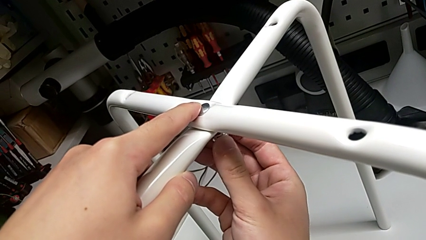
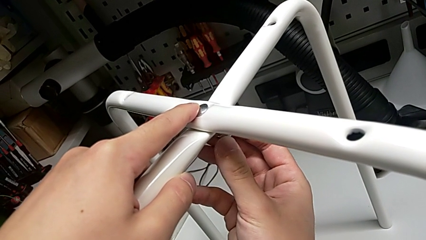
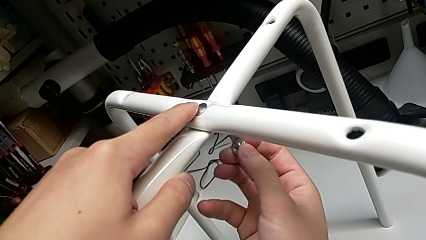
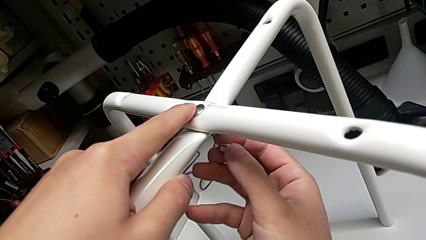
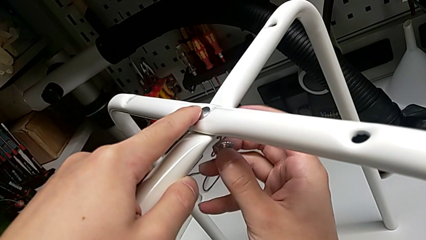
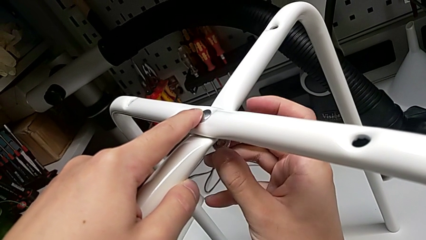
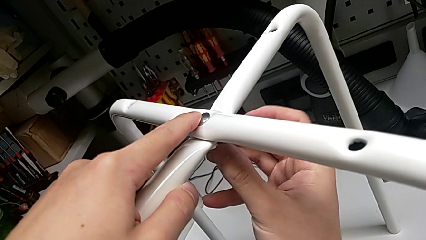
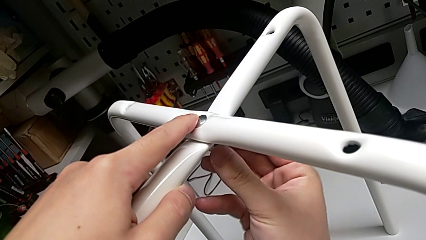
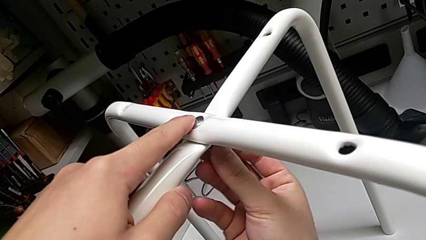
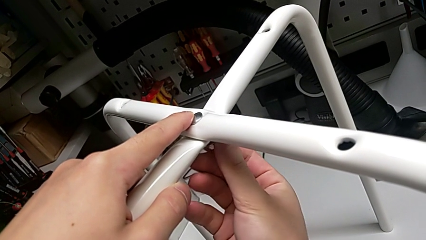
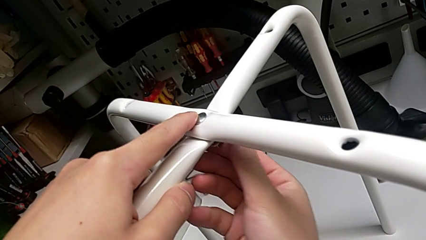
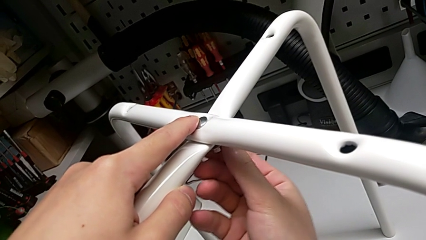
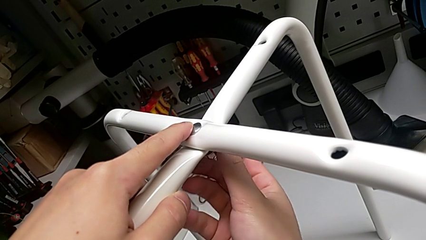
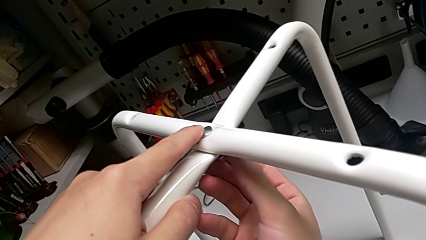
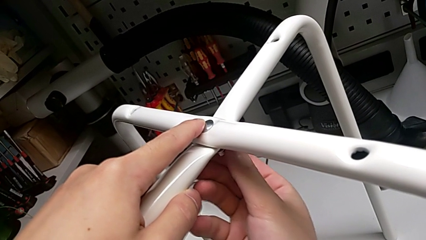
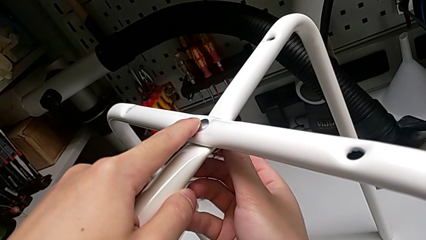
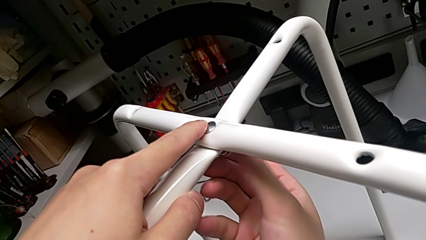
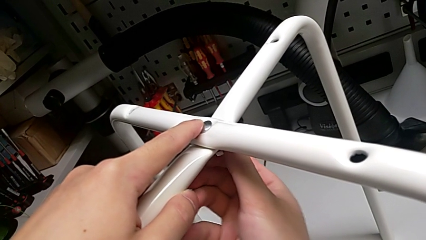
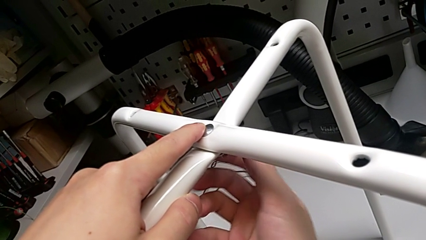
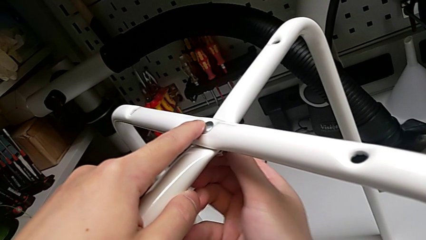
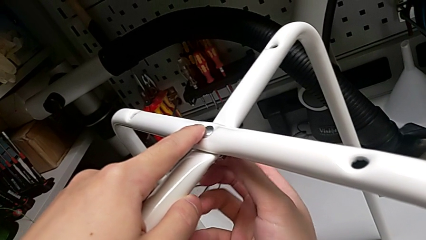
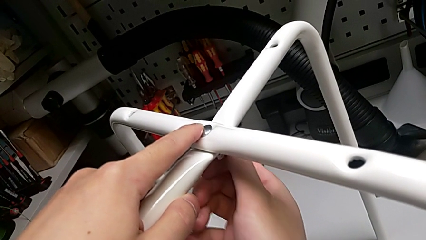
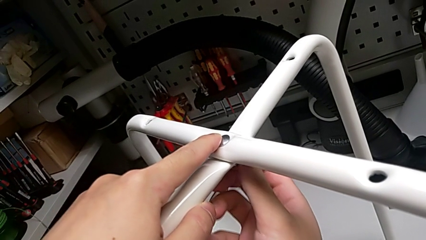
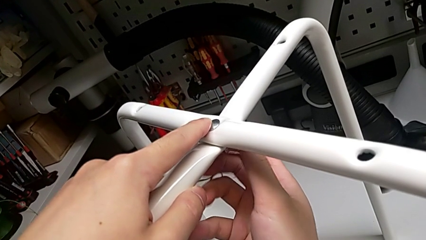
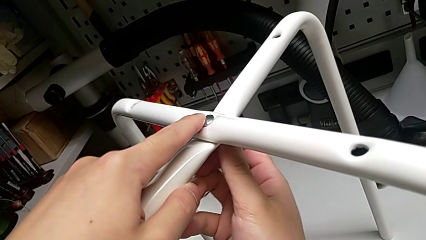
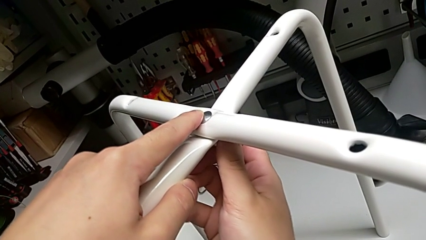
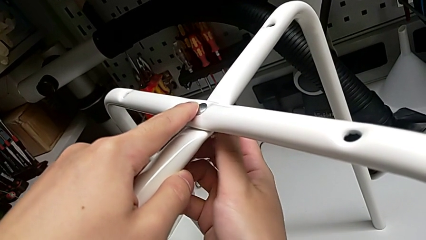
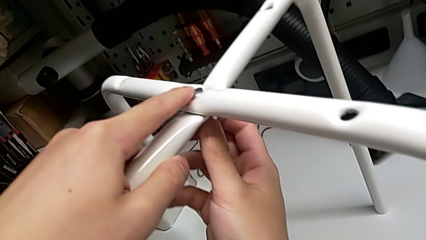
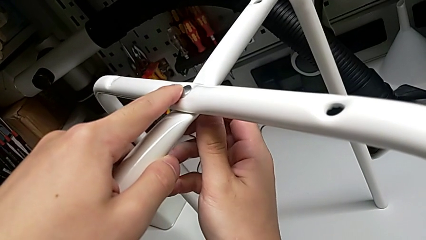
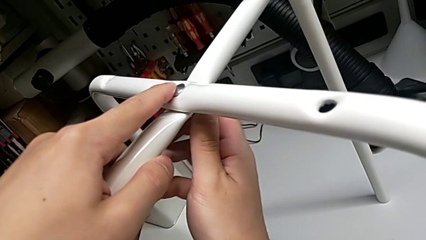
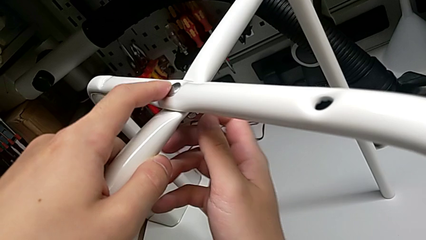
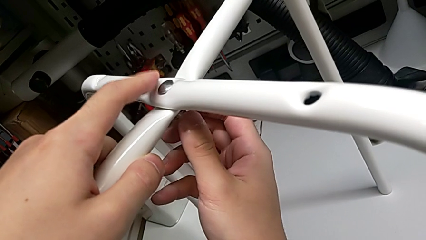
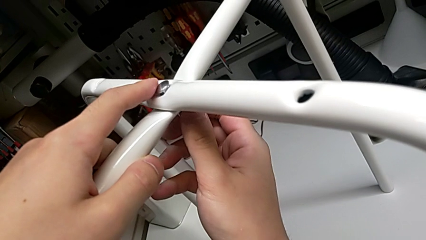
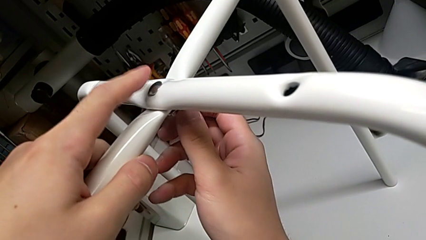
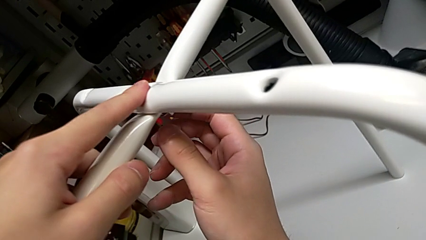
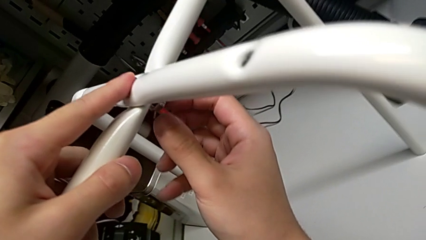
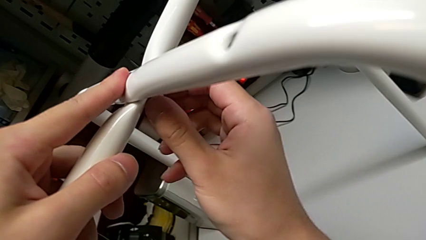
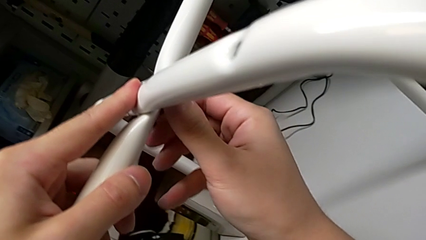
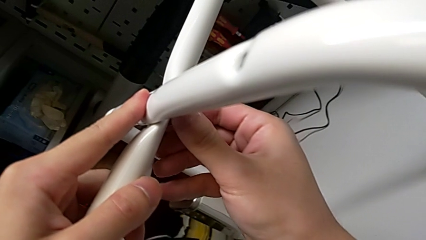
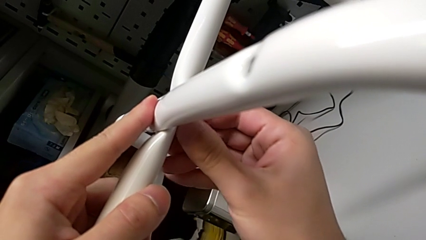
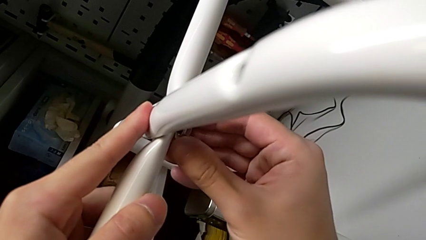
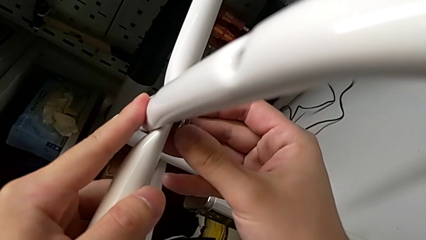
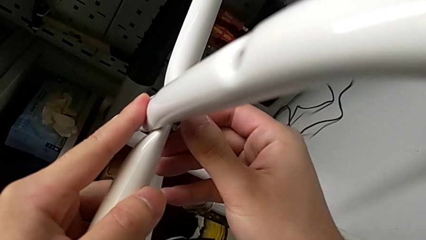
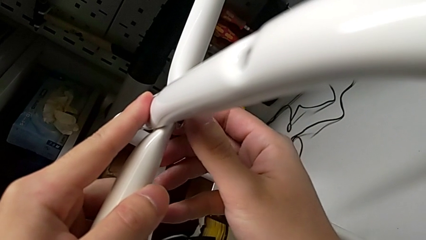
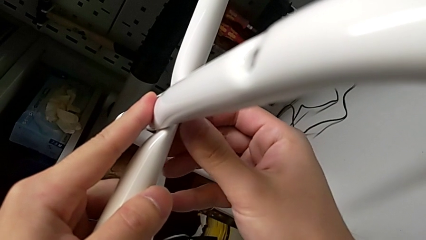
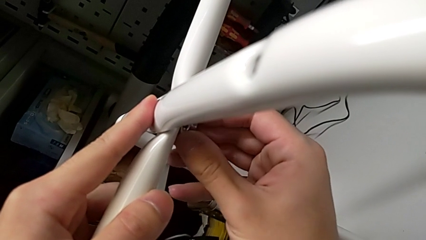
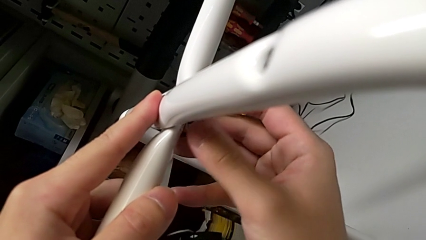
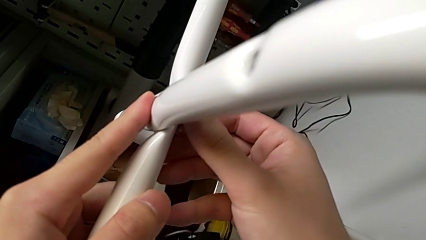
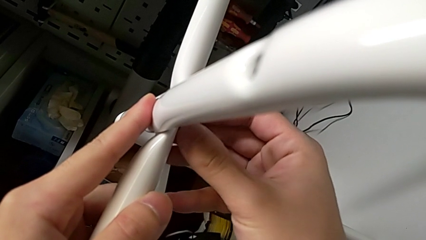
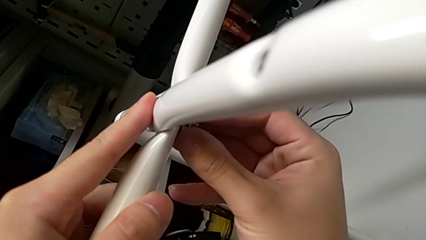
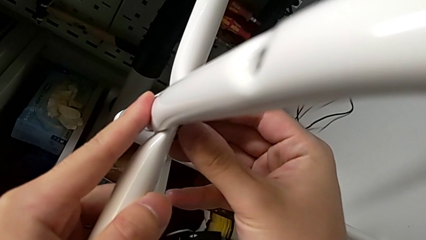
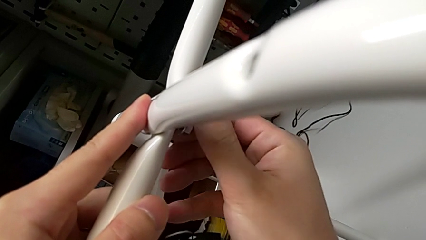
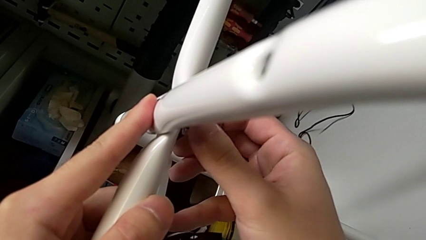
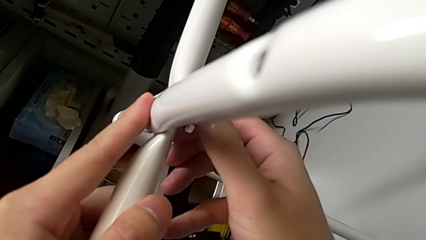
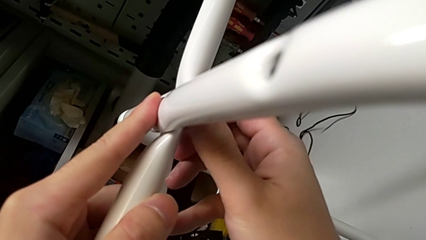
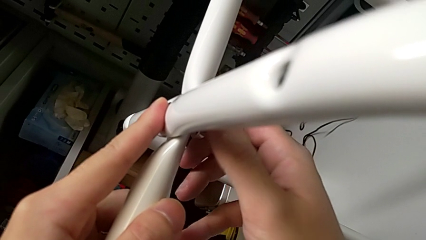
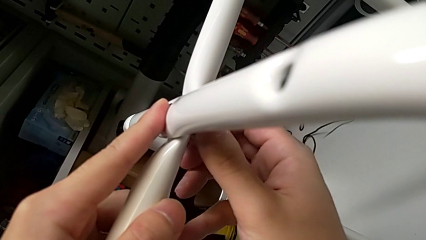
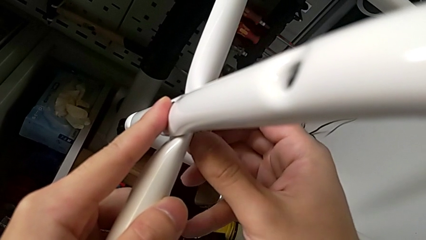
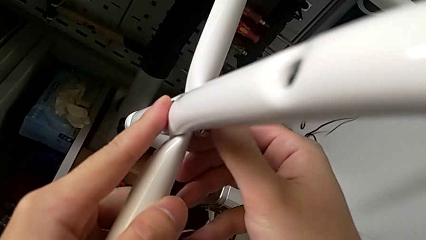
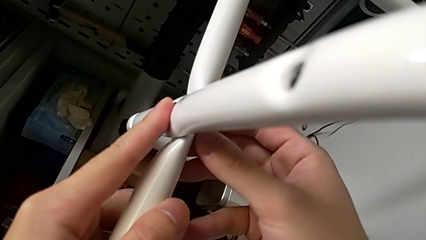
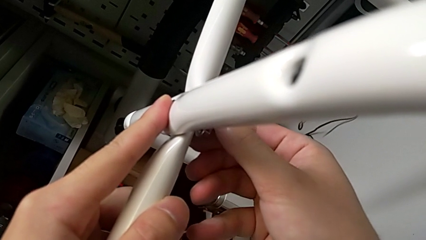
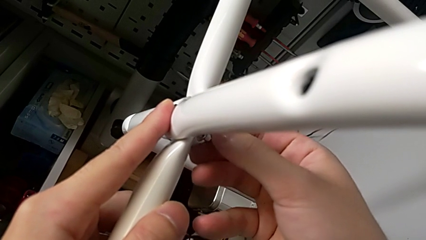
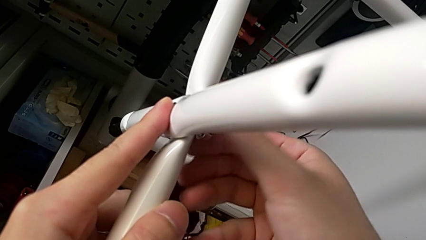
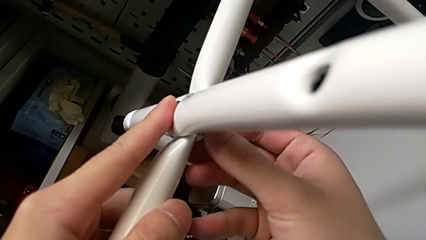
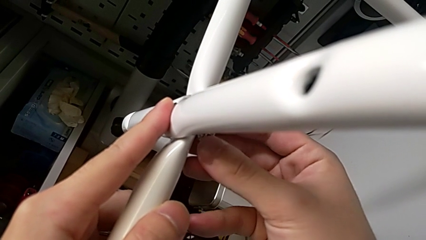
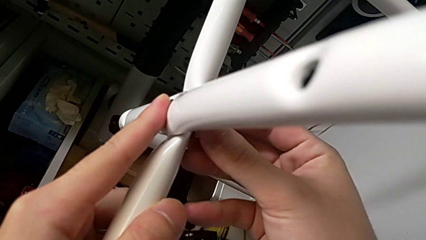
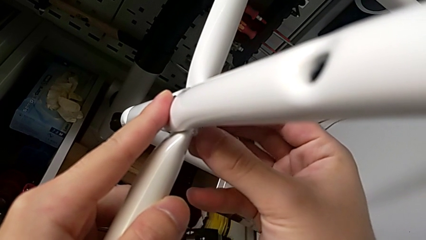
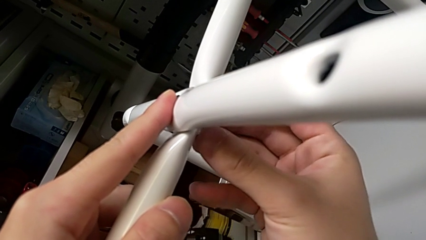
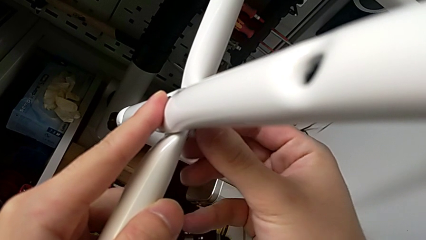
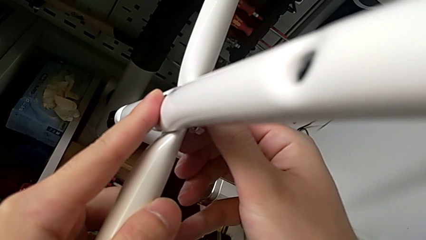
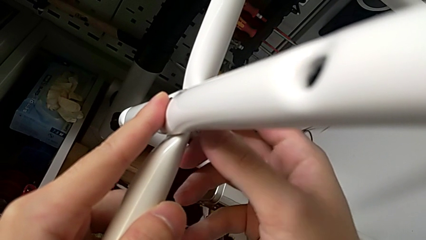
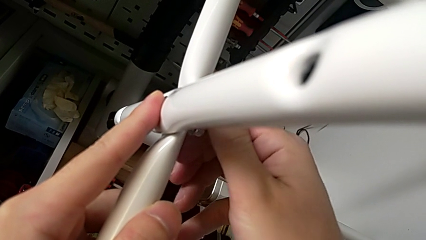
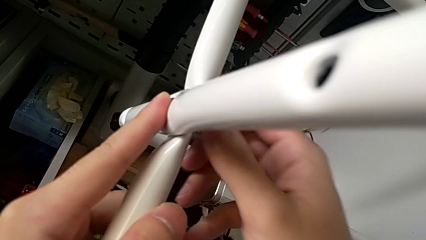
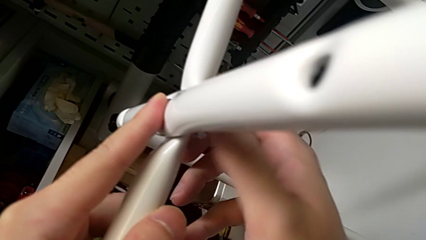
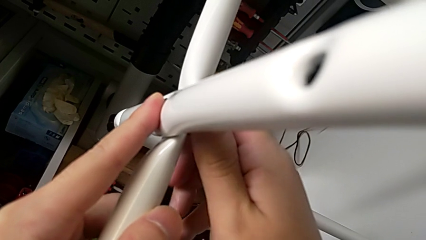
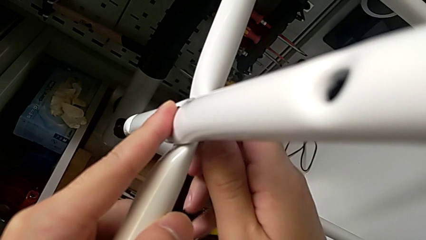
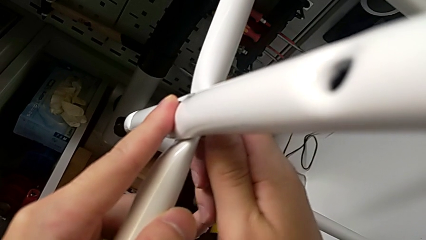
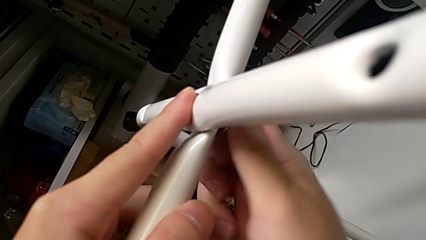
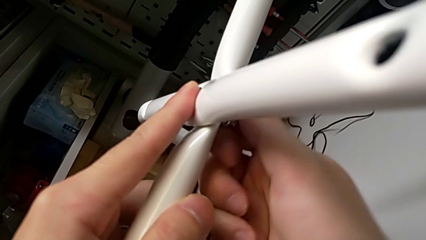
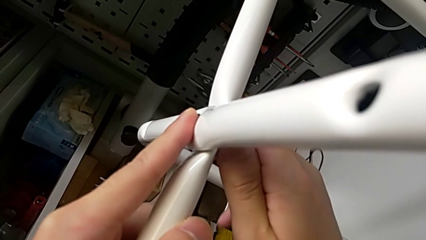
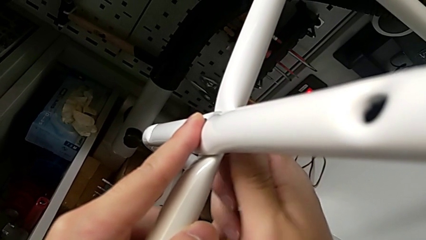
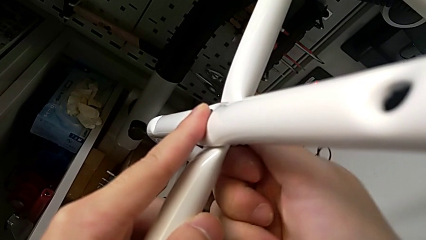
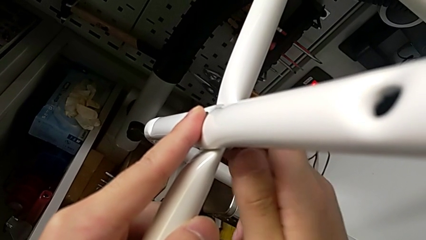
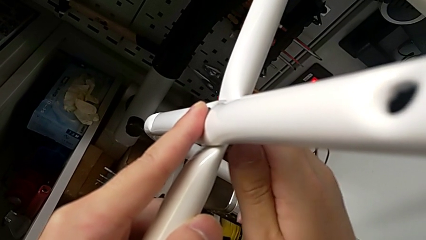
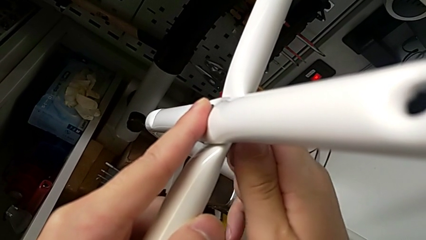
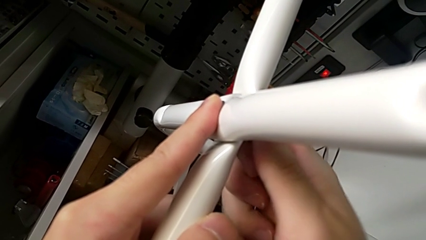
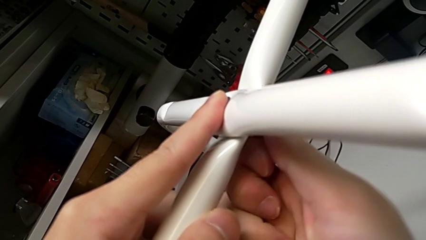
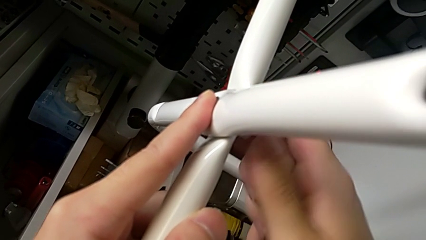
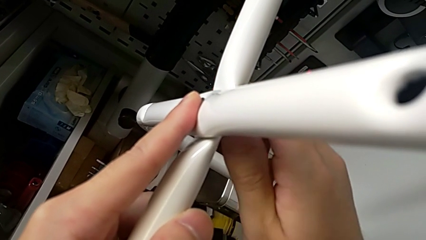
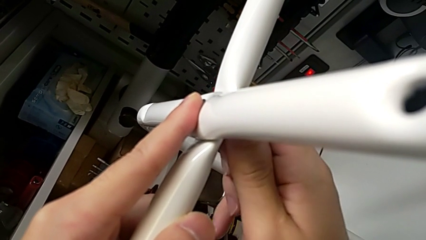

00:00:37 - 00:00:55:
The camera wearer is assembling the legs of the chair. They rotate the hex nut, insert it, screw it, wrongly unscrew it, screw it, wrongly unscrew it and screw it.
